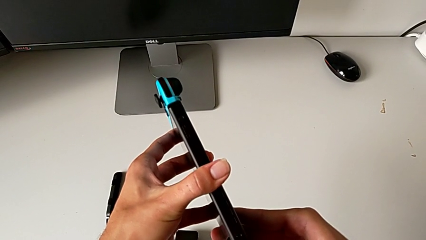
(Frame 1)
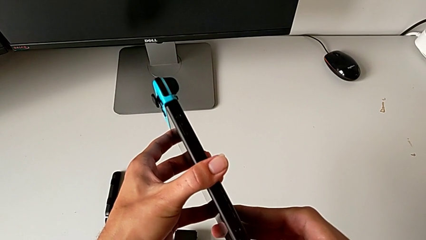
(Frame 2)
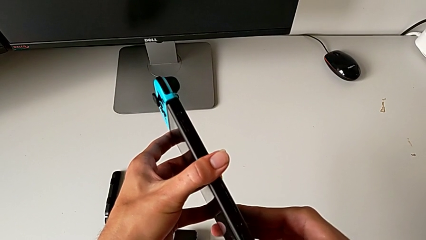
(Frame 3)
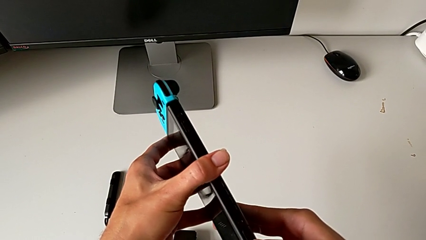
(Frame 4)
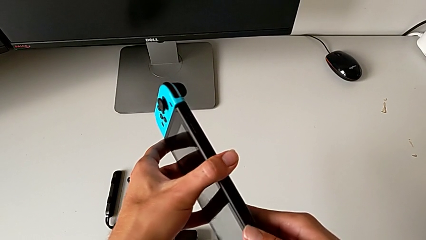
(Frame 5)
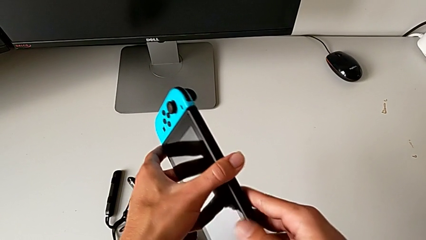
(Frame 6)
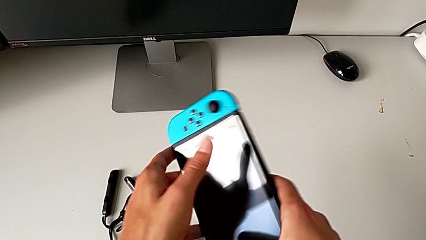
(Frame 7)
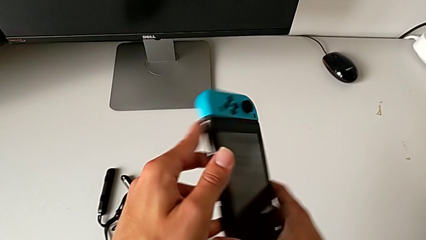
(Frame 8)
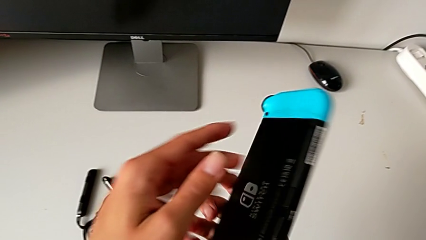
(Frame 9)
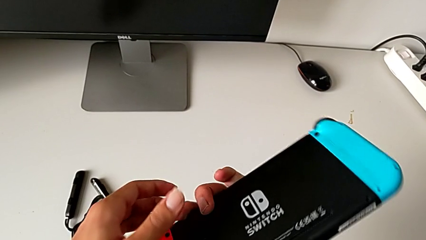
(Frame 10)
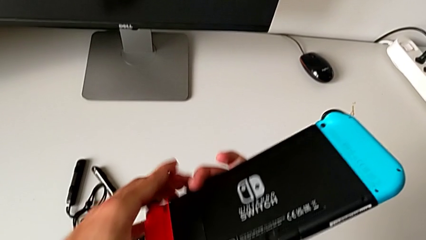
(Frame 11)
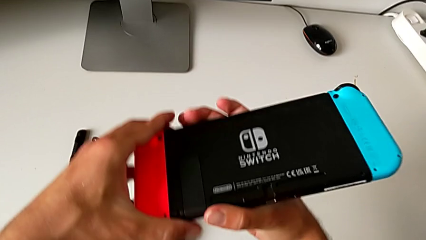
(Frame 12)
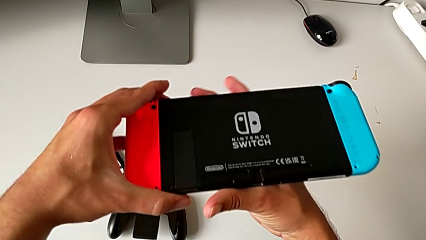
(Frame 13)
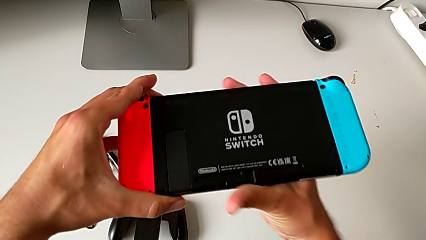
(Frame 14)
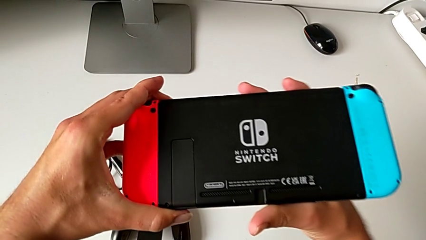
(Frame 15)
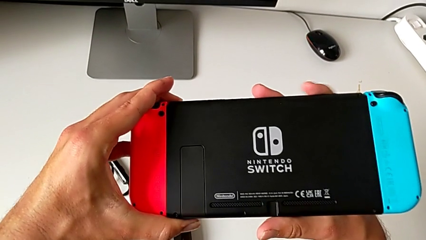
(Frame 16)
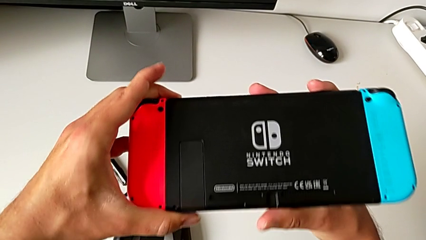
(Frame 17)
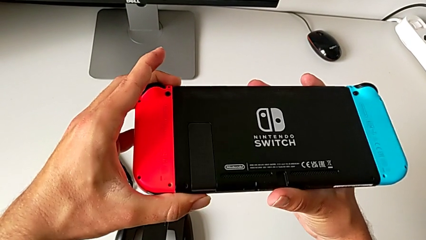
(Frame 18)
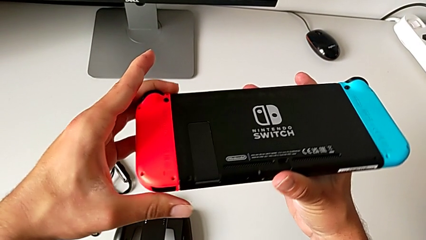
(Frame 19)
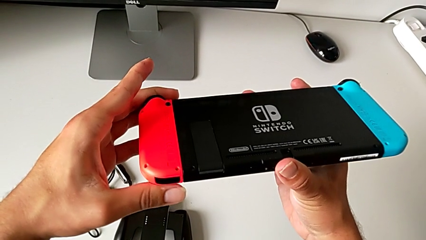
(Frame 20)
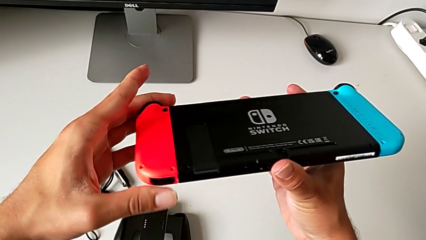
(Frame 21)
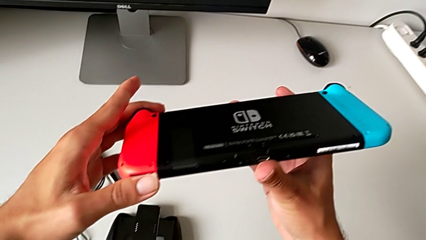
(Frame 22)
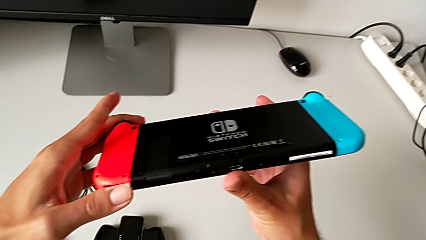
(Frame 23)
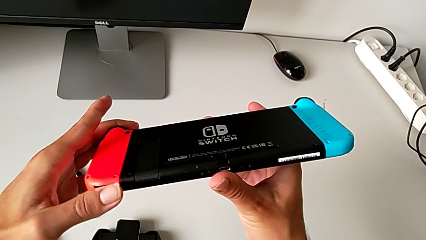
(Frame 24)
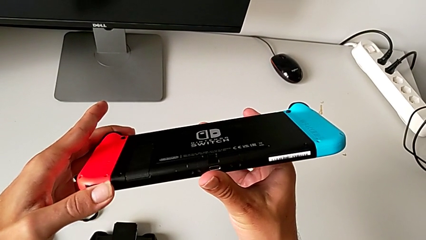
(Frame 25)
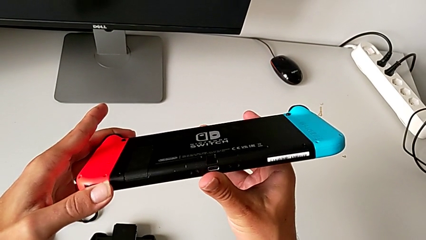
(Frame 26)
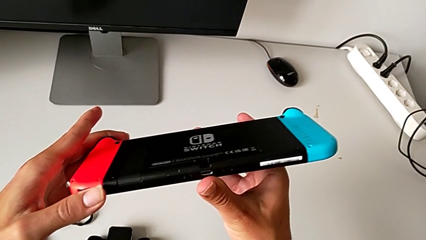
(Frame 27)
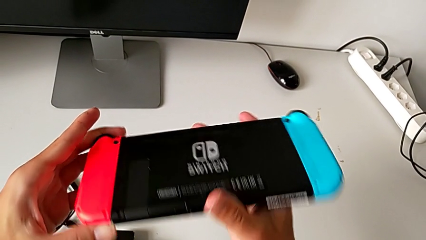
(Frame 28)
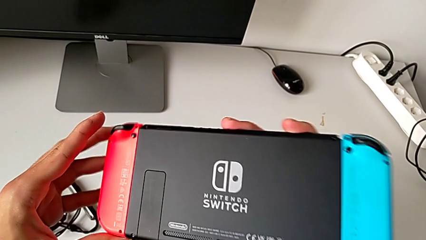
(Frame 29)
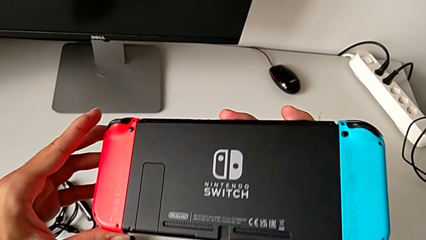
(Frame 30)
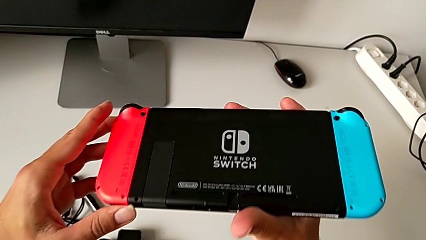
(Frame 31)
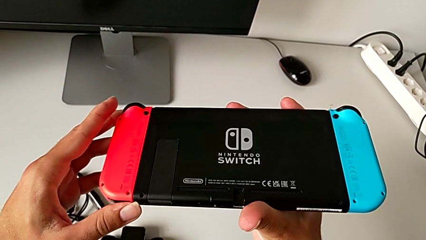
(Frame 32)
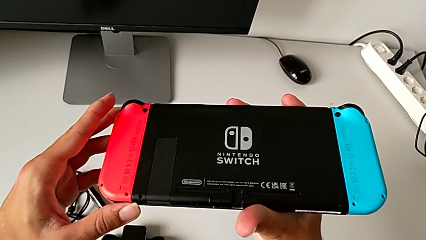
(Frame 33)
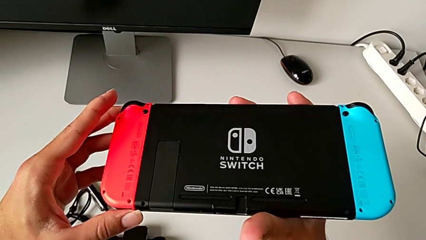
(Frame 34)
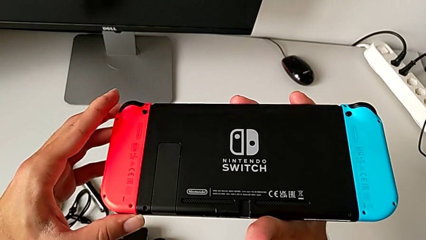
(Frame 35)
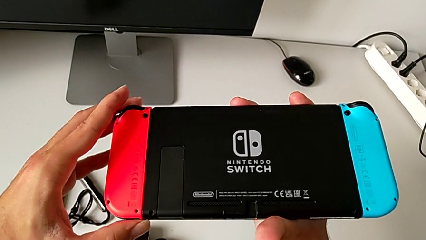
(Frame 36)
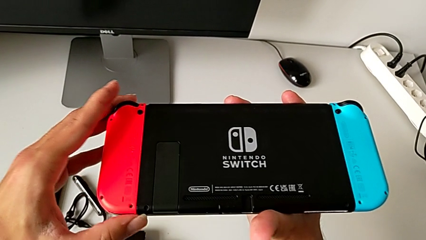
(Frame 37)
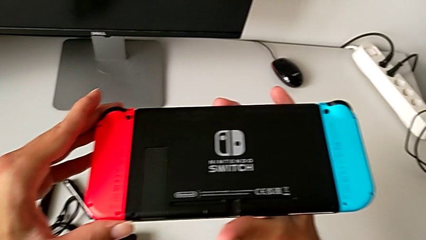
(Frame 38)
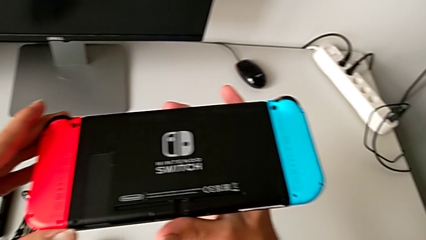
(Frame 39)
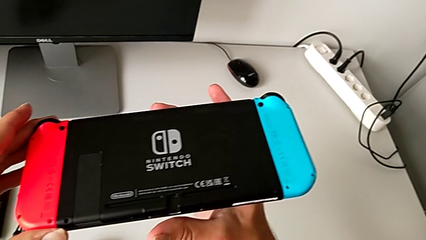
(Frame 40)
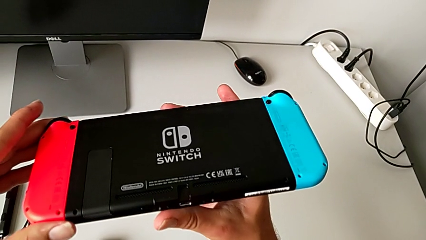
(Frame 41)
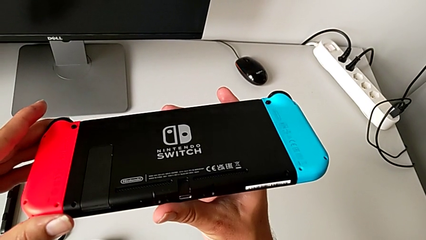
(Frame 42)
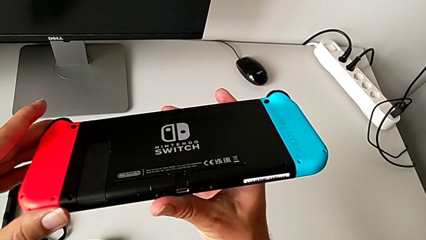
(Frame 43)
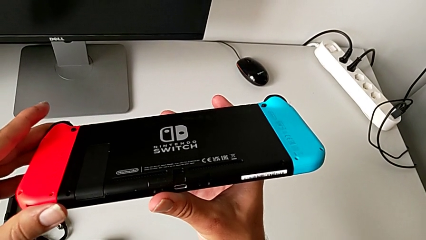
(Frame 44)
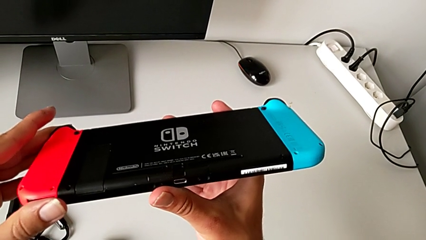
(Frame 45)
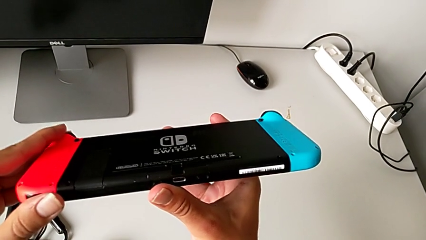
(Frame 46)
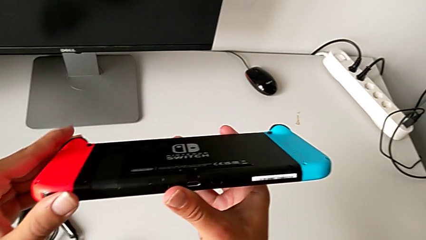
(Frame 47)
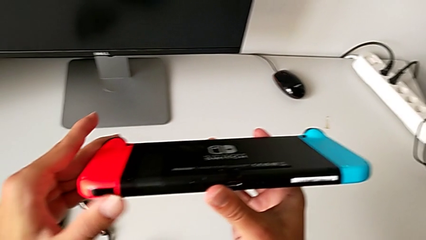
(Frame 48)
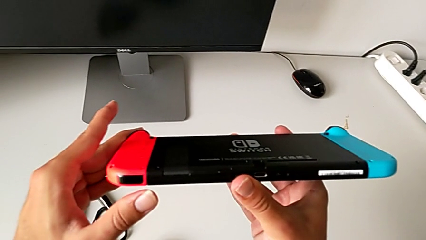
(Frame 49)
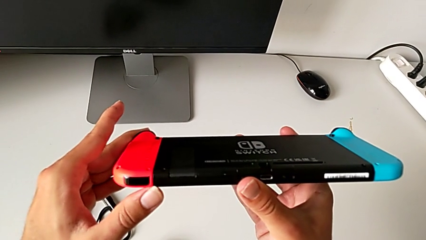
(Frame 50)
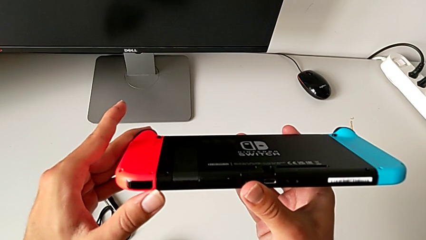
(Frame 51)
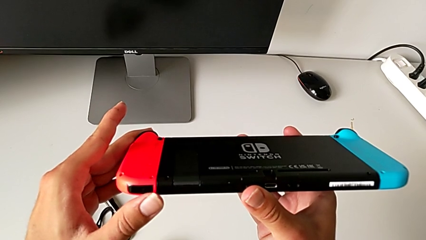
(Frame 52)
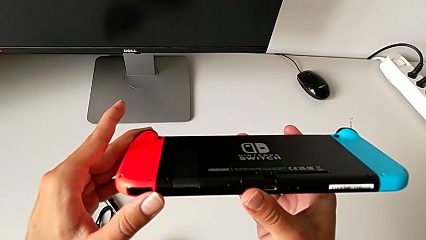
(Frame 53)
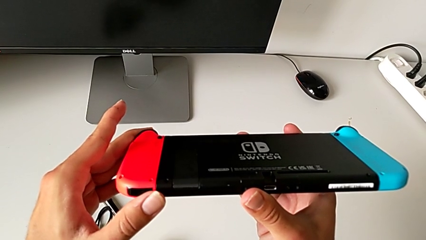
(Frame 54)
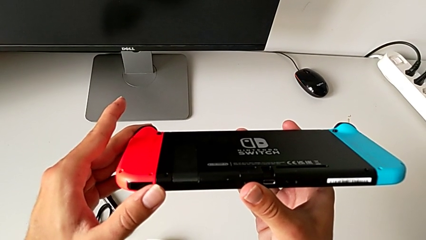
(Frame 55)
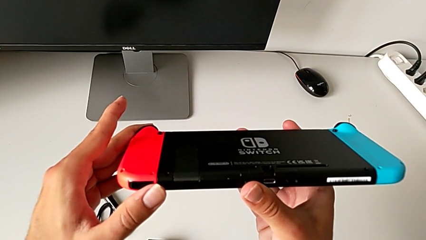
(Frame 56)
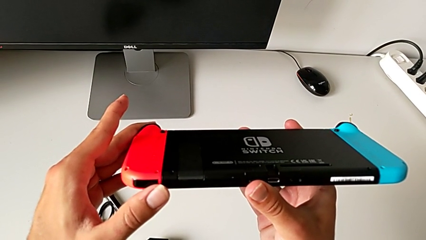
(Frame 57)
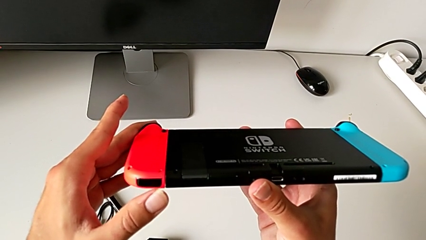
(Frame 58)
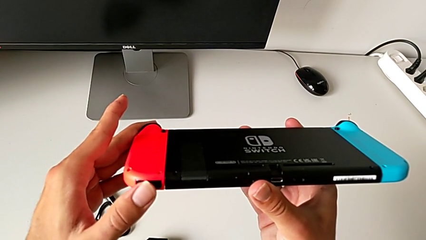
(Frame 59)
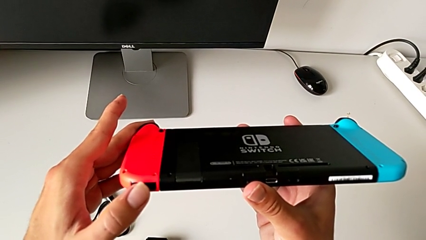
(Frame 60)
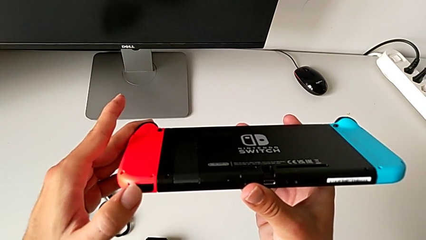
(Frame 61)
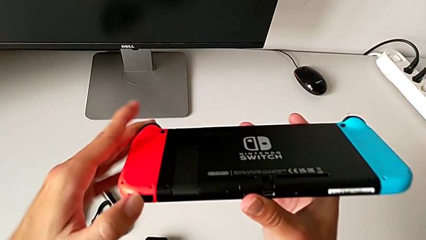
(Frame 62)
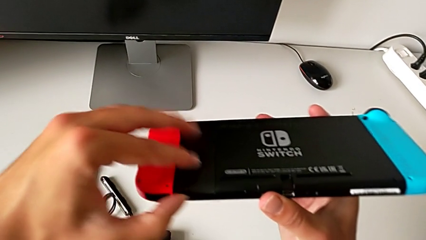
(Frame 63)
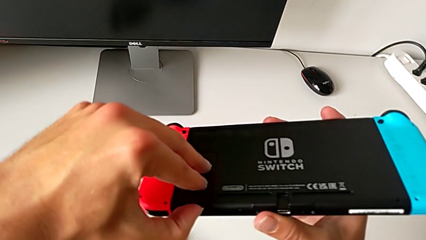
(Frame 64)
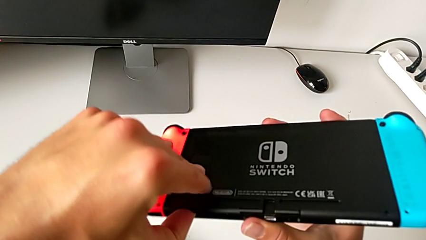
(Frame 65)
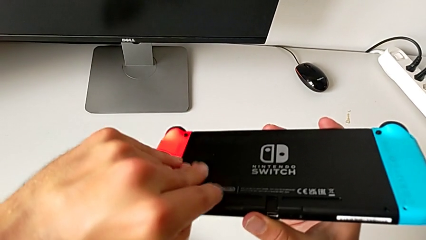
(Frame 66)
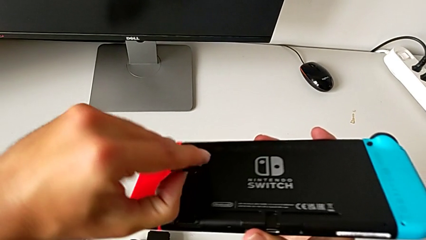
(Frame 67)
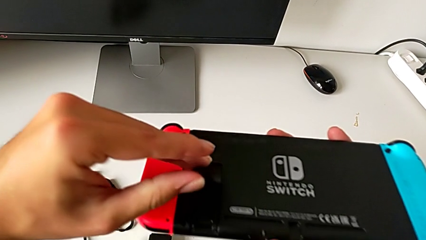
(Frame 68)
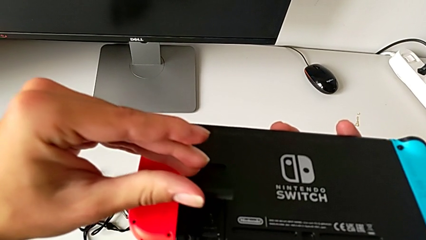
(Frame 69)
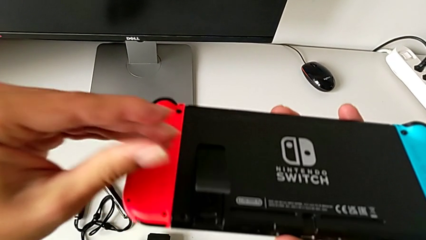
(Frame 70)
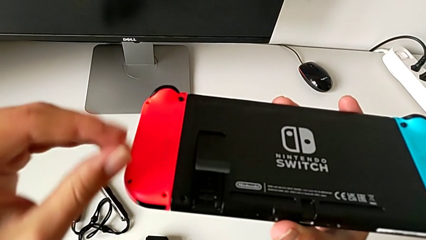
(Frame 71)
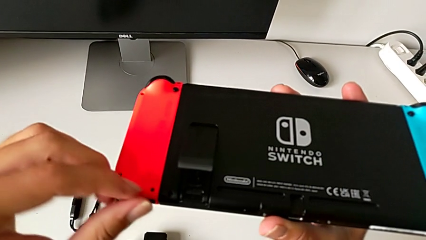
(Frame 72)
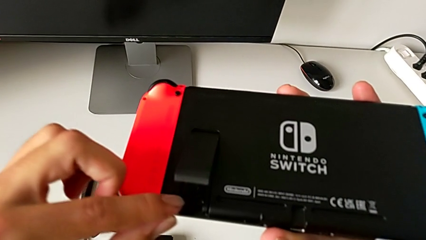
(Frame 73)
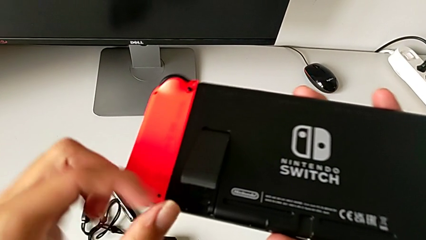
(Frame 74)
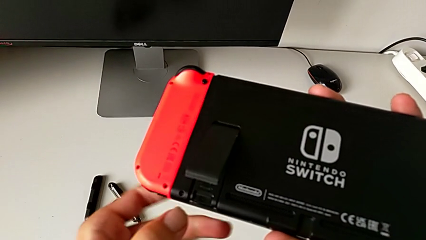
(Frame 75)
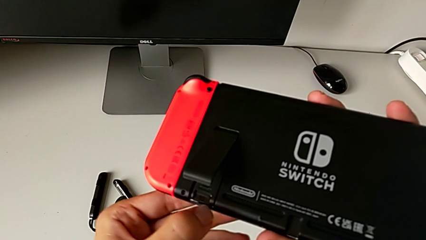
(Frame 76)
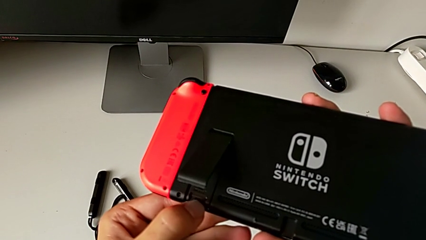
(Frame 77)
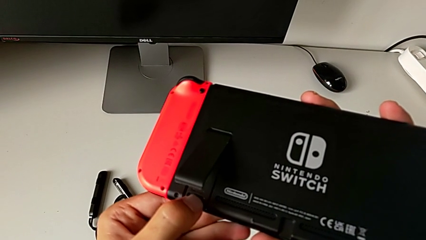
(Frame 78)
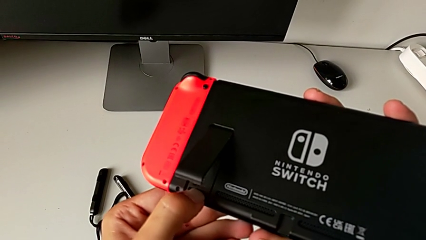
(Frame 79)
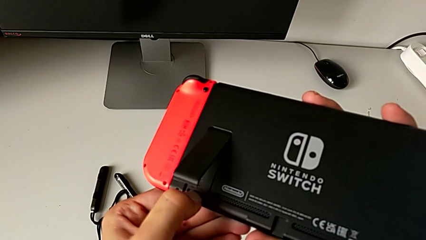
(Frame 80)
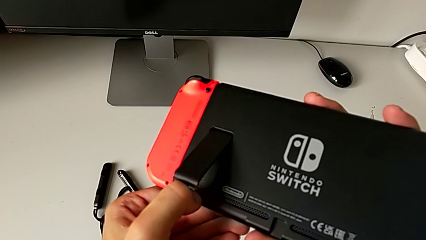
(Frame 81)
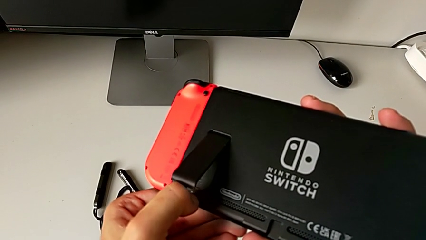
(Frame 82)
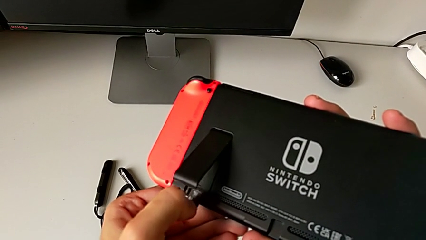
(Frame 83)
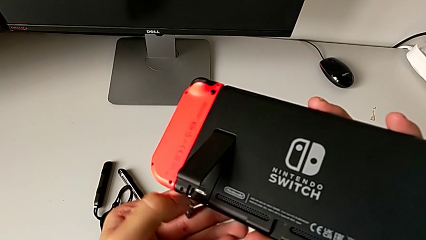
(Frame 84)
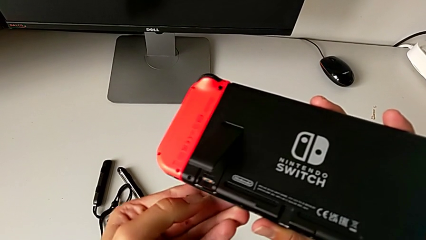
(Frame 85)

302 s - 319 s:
The camera wearer is exchanging the micro SD card for another one. They flip the Nintendo Switch, inspect it, open the kickstand and withdraw the SD card.
